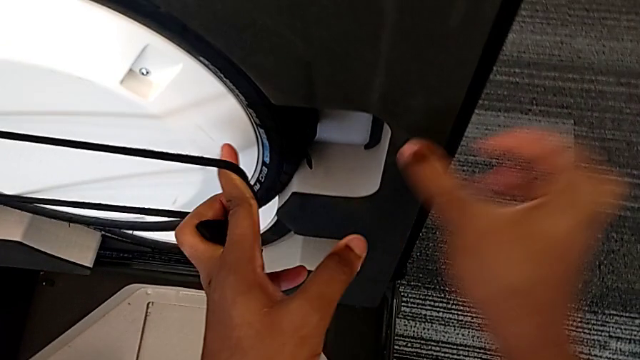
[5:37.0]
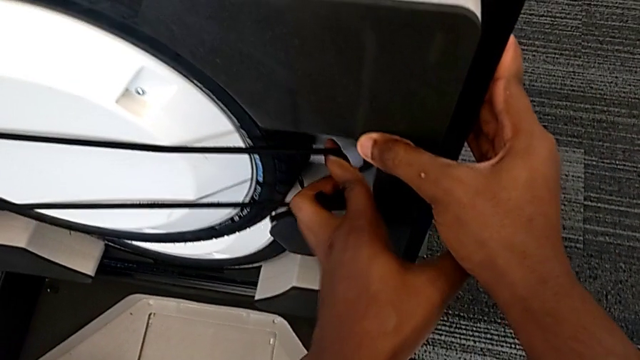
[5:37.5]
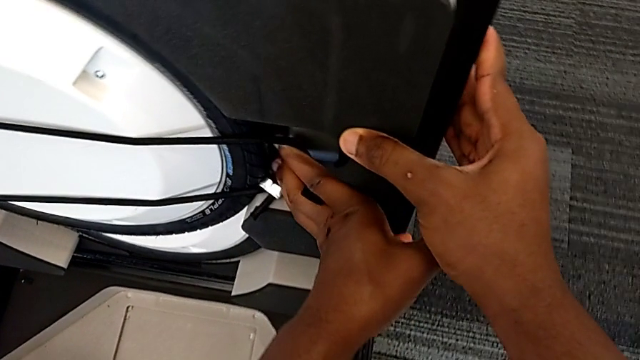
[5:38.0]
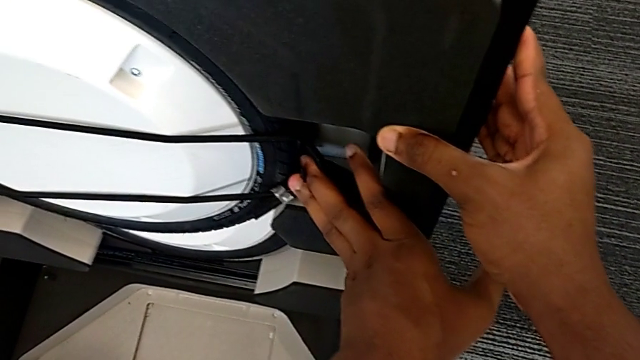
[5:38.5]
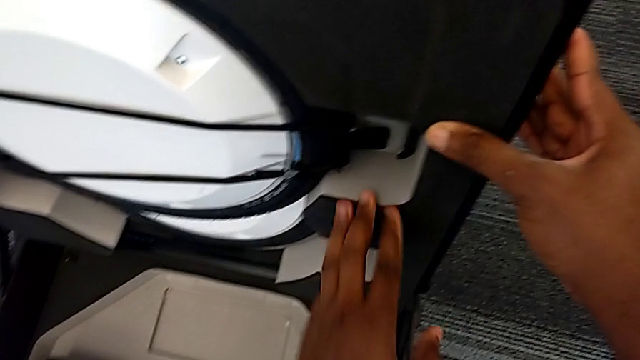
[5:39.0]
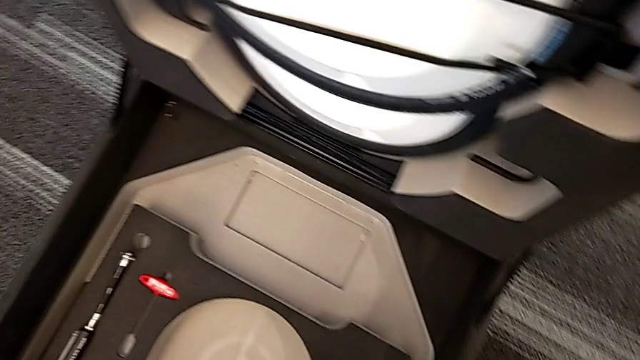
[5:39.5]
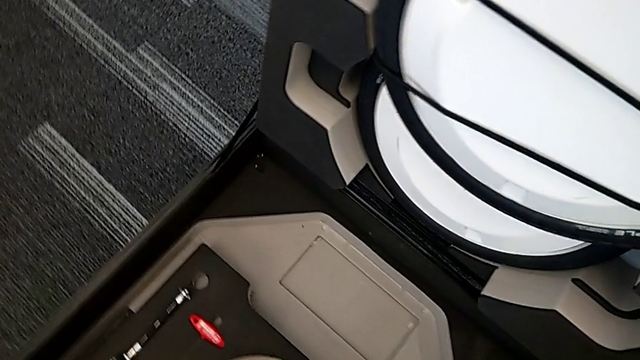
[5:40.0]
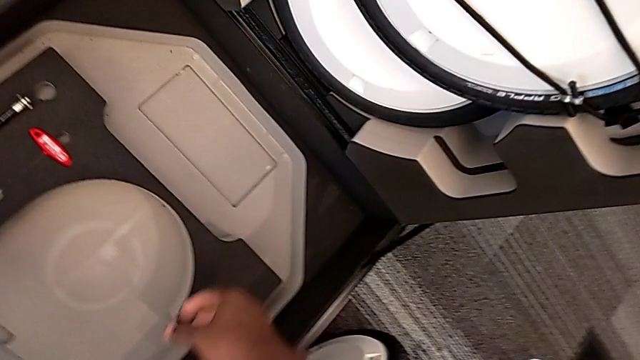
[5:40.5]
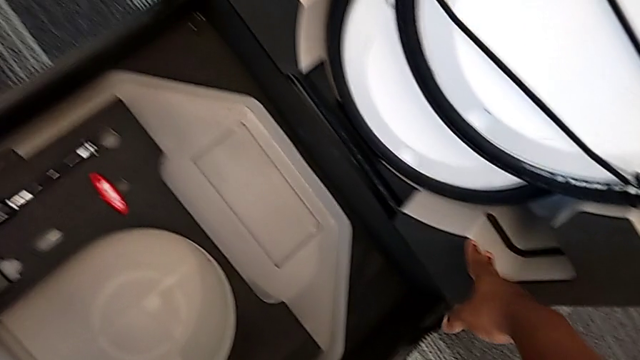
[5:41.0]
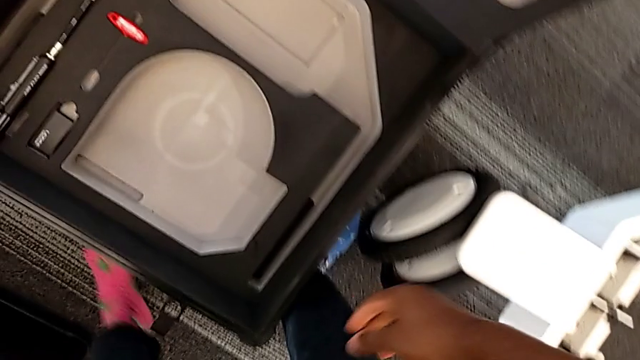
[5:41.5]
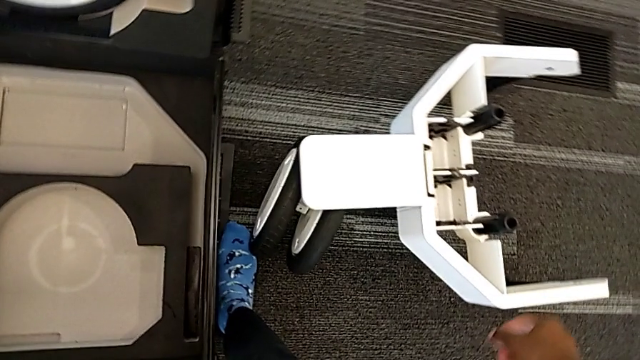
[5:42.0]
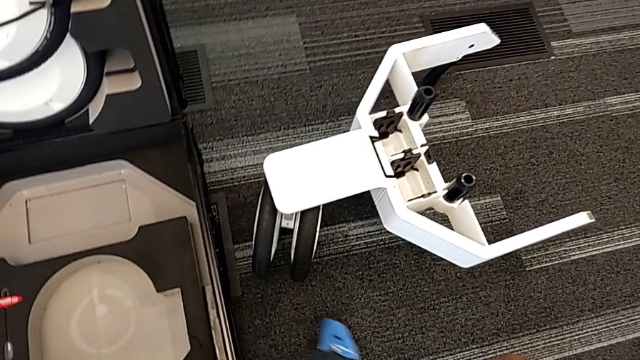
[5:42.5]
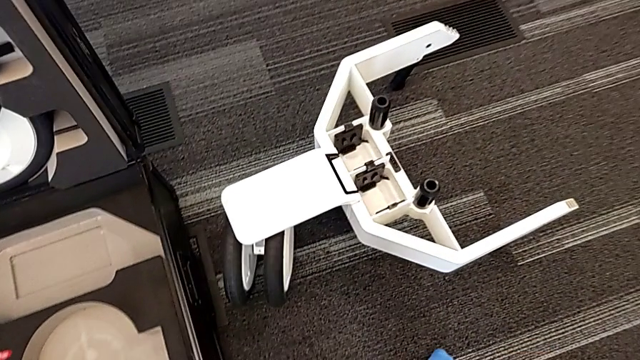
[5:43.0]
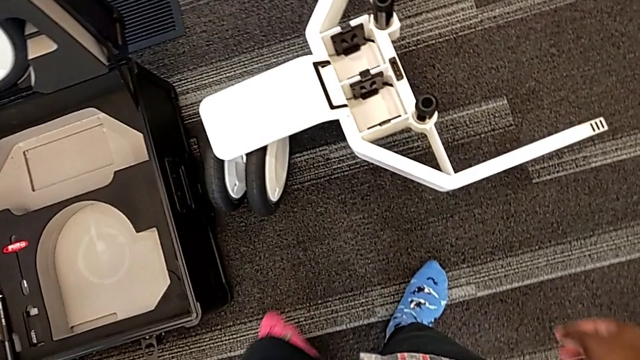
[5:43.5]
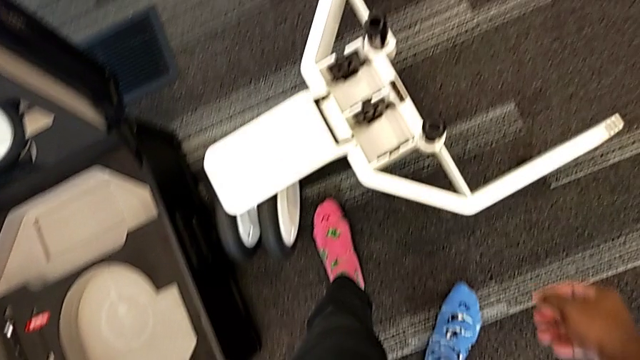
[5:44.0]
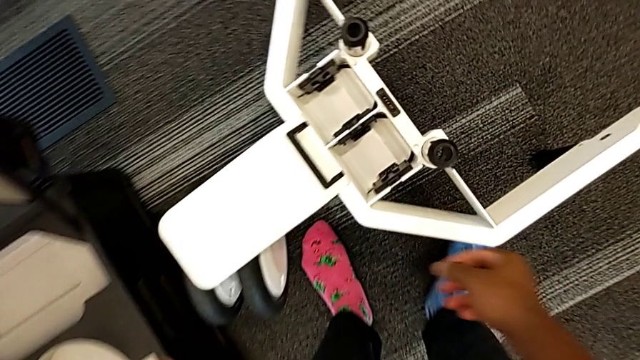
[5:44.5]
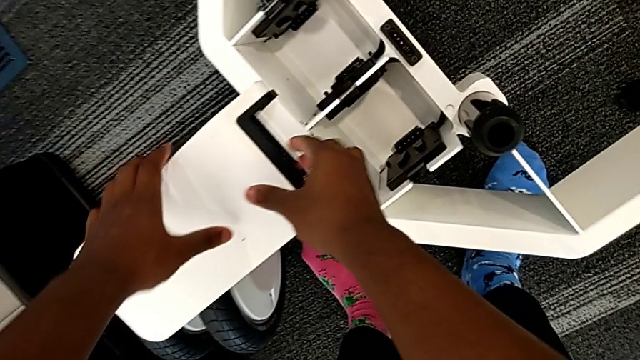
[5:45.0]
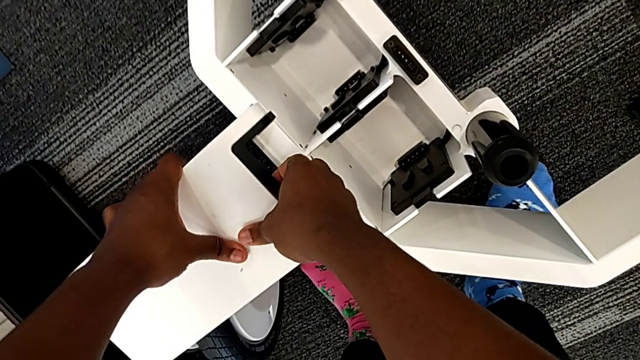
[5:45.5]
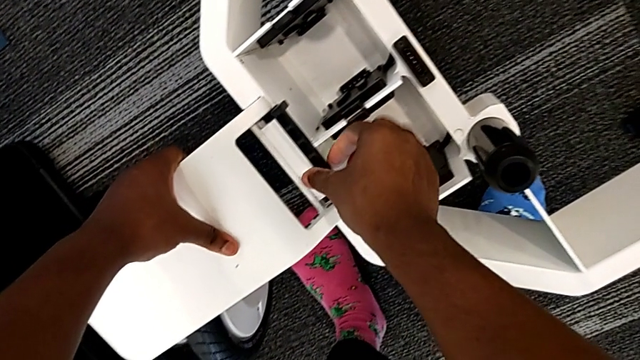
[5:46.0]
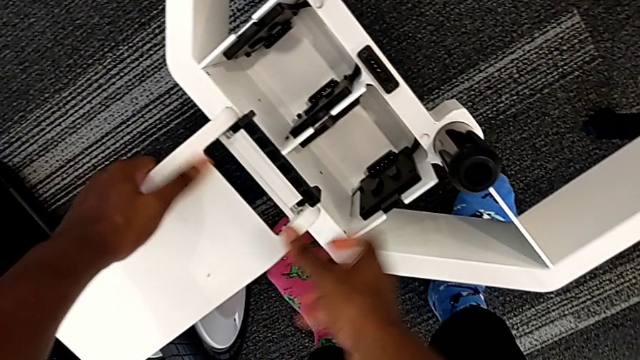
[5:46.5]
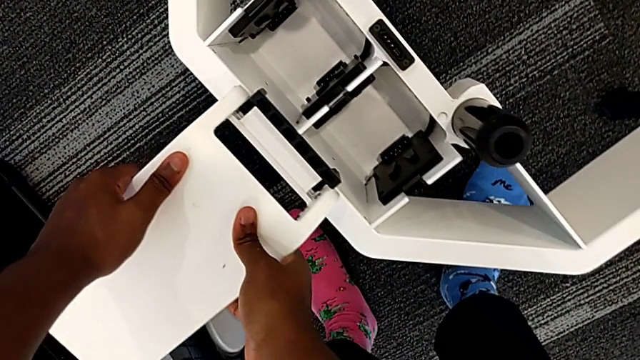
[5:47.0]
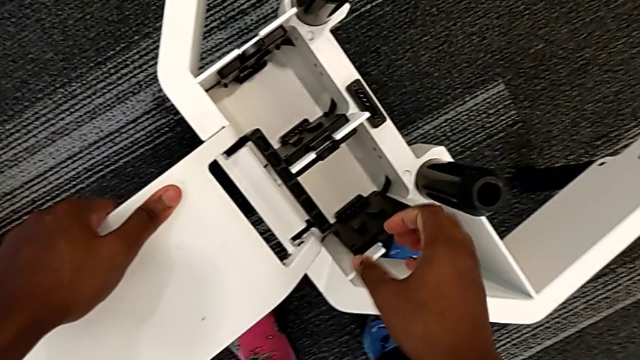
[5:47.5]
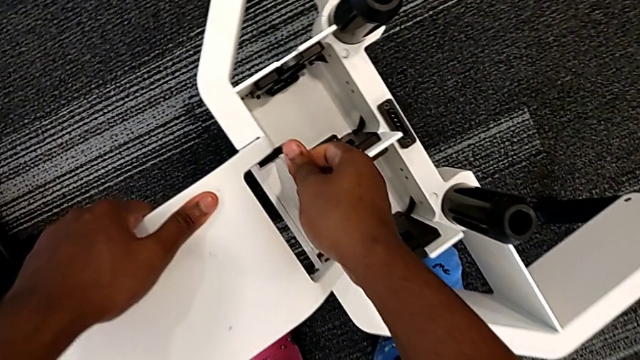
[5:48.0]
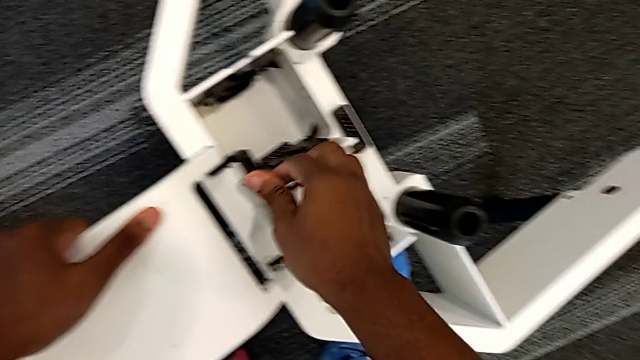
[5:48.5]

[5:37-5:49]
The camera wearer is disassembling the wheels from the wheel unit. They lock the wheel, grab it and unlock it.

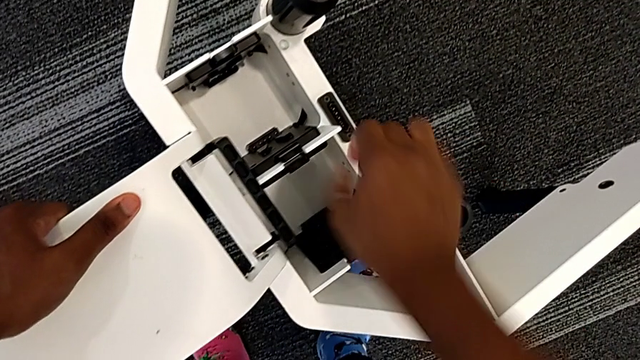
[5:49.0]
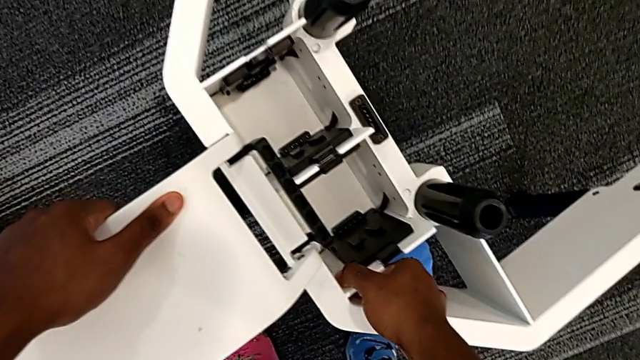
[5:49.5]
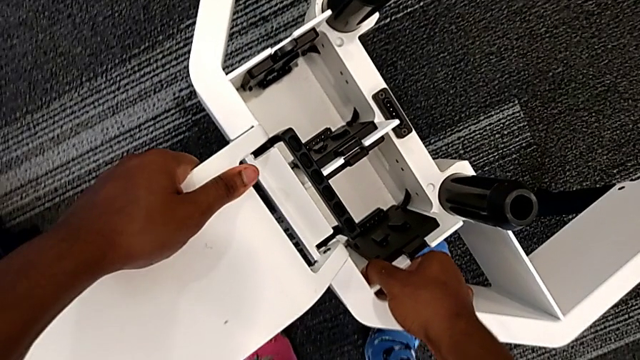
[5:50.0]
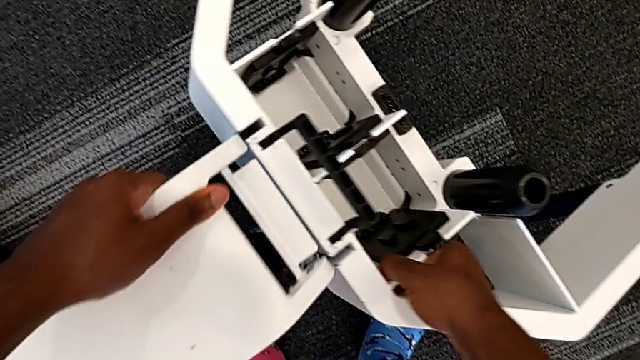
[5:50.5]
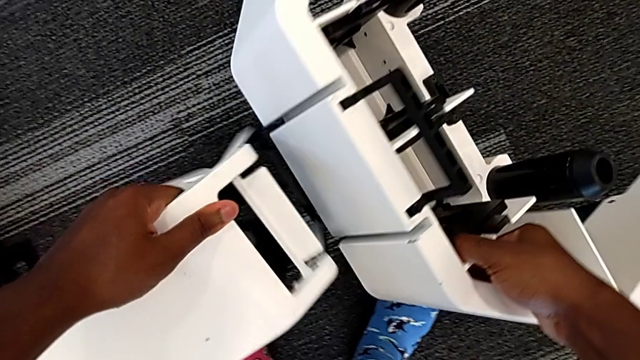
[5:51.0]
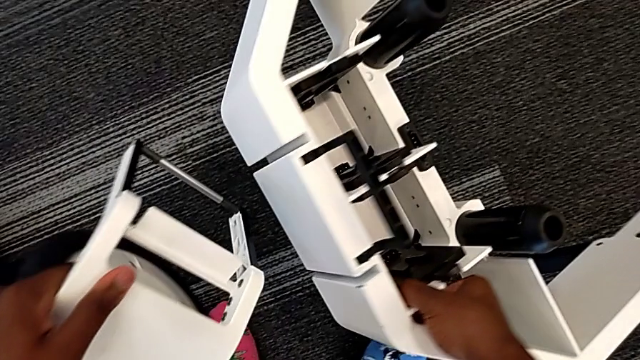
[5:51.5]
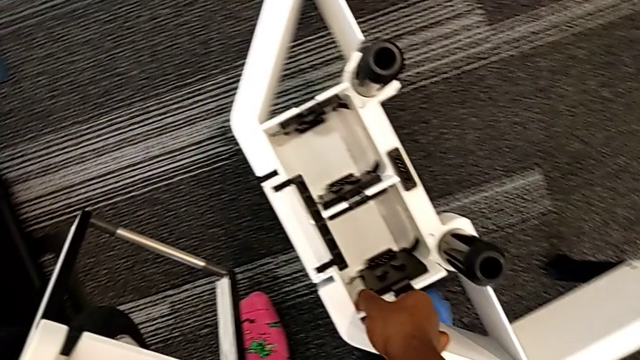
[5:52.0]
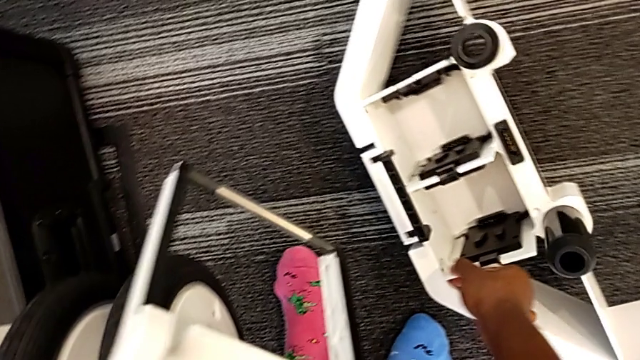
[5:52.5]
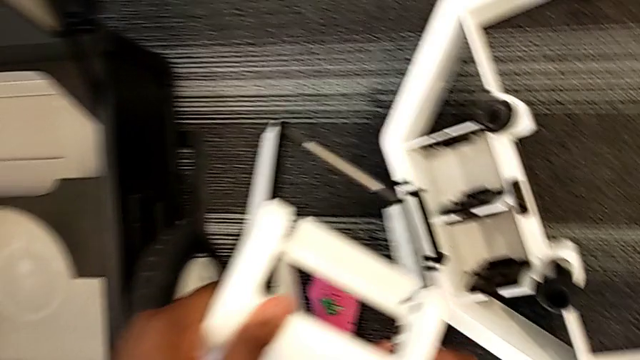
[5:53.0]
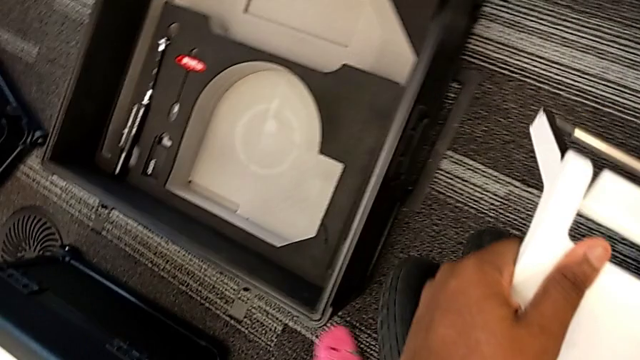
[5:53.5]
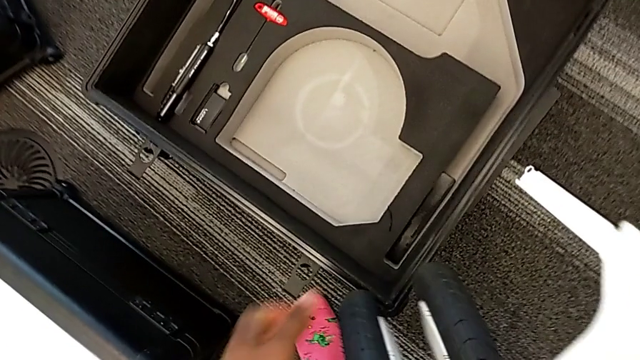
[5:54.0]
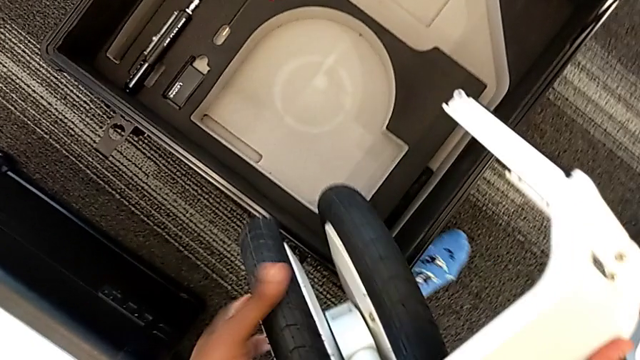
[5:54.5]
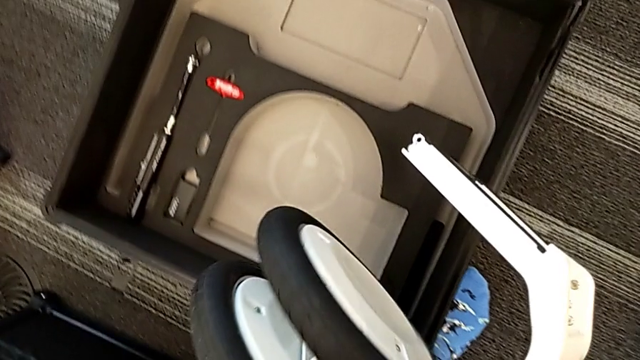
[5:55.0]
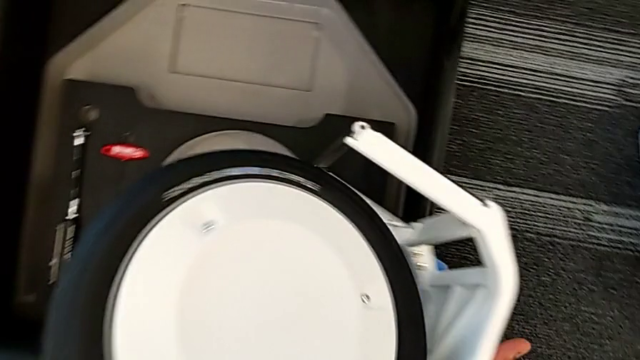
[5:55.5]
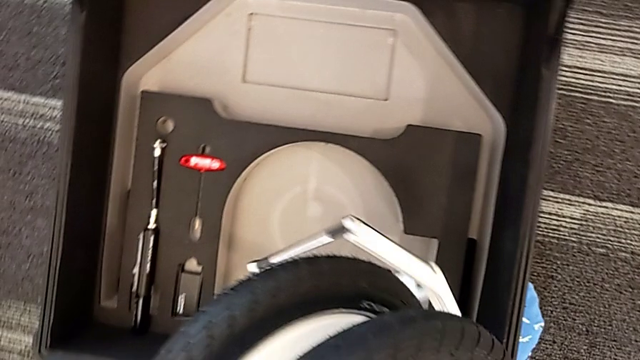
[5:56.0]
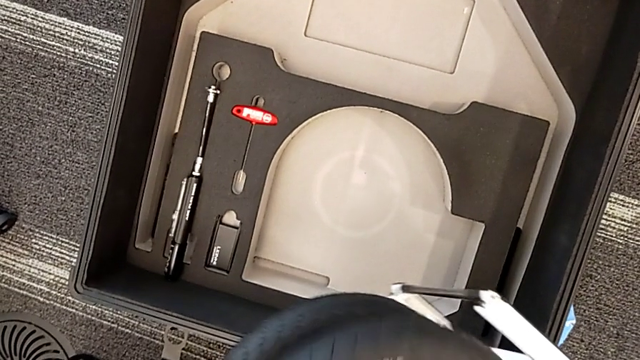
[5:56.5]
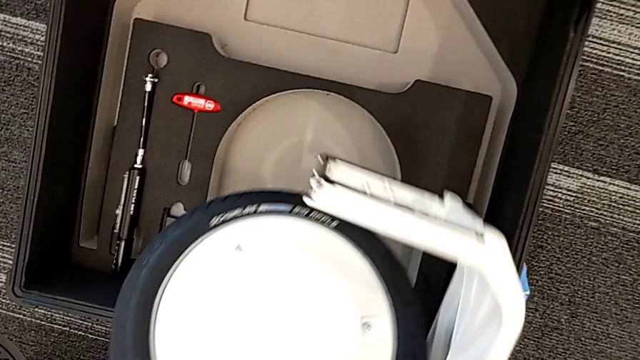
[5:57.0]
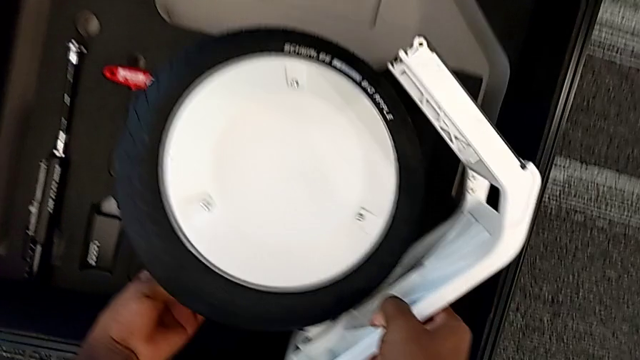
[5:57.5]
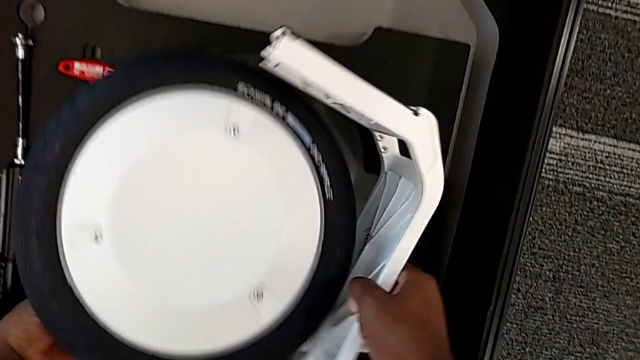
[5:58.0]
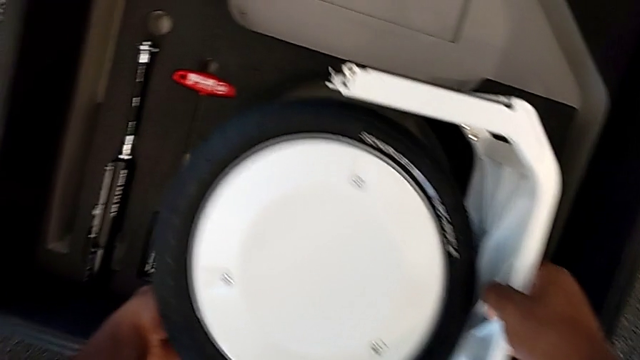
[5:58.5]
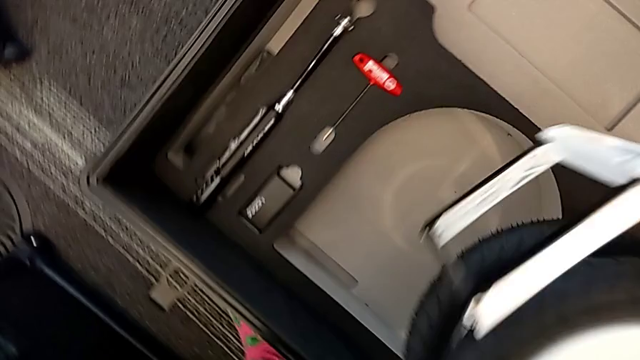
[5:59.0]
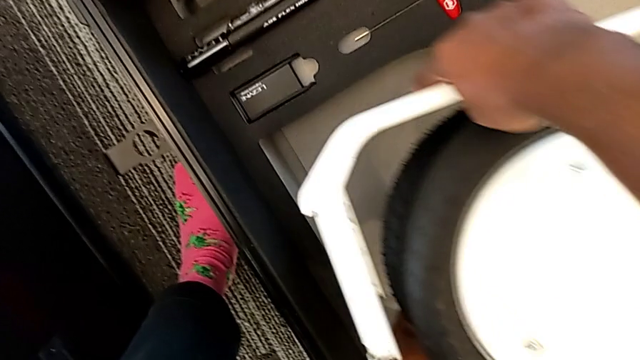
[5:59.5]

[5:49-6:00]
The camera wearer is disassembling the wheels from the wheel unit. They withdraw the middle wheel, lift it and insert it.
